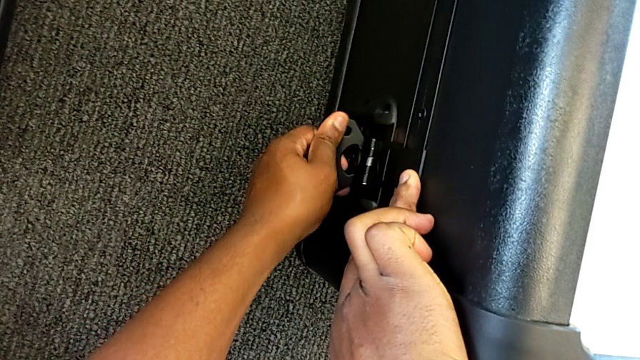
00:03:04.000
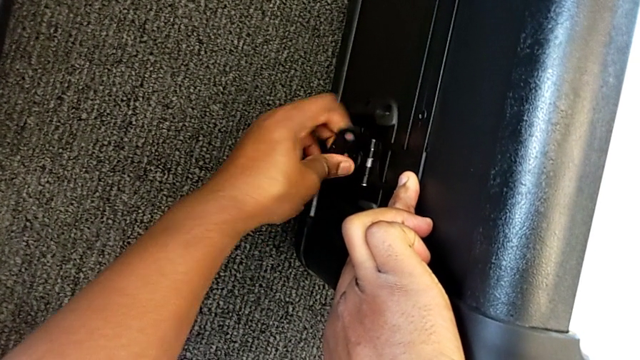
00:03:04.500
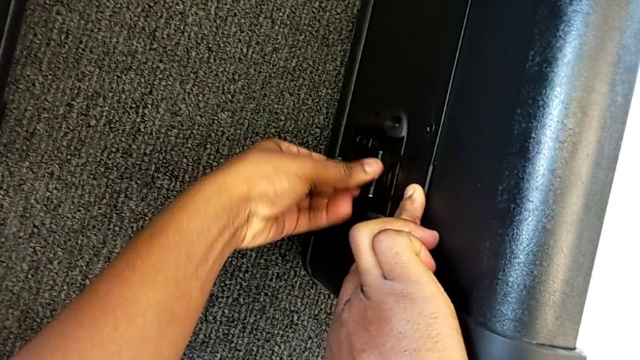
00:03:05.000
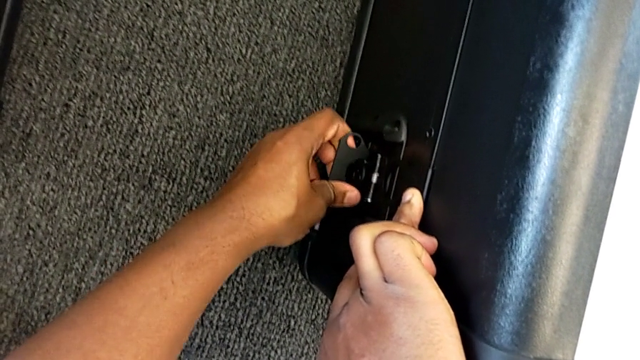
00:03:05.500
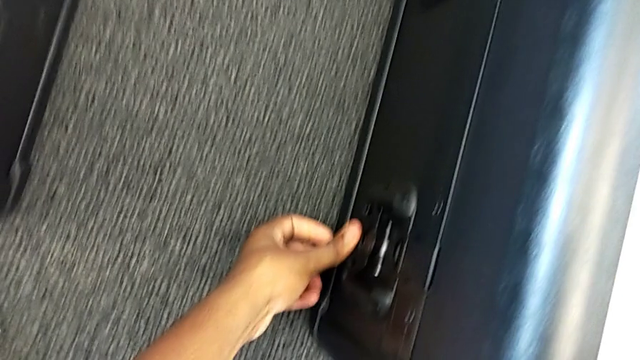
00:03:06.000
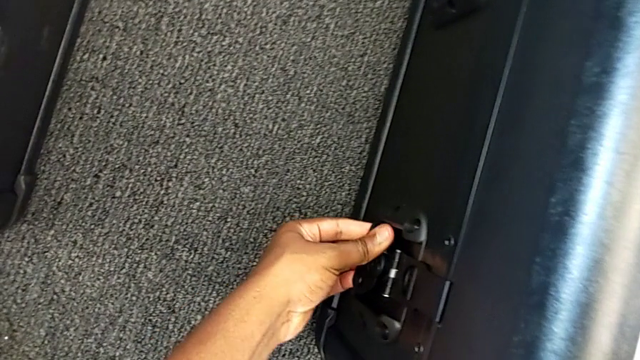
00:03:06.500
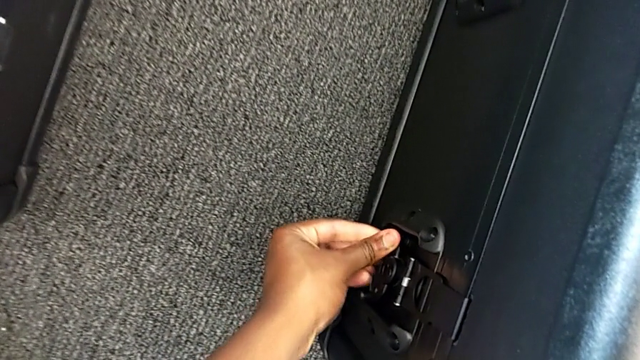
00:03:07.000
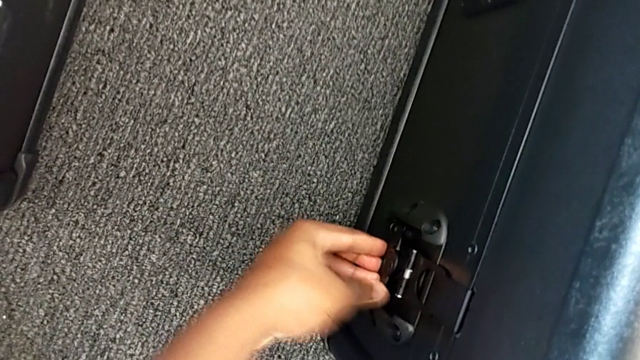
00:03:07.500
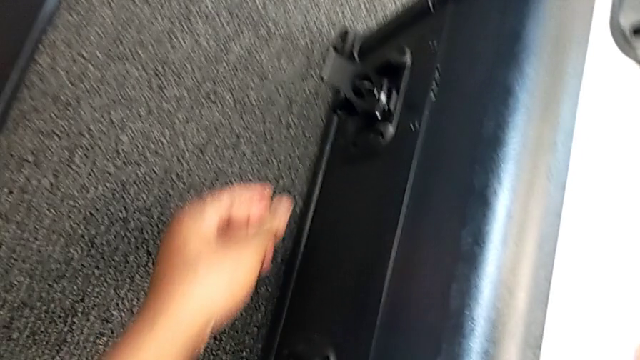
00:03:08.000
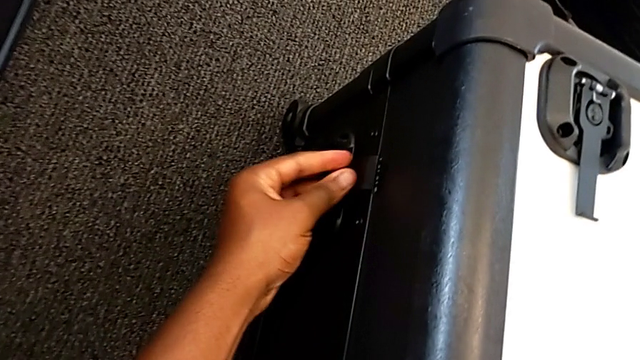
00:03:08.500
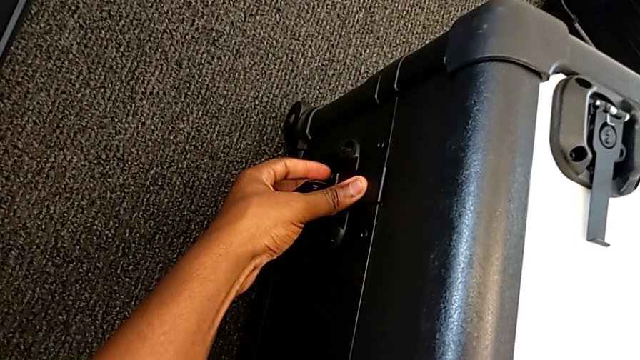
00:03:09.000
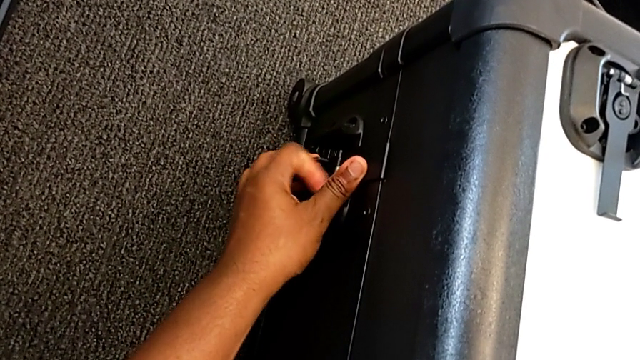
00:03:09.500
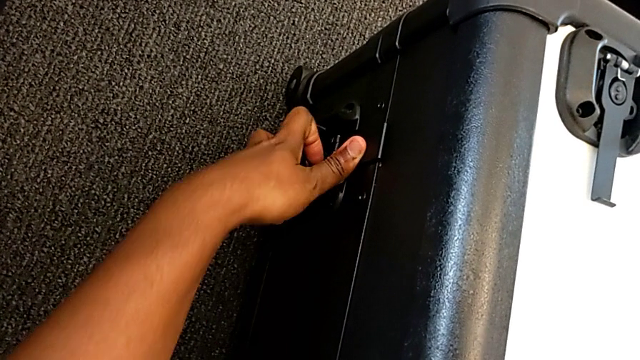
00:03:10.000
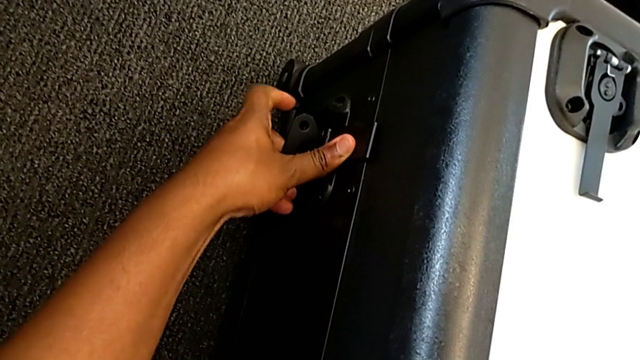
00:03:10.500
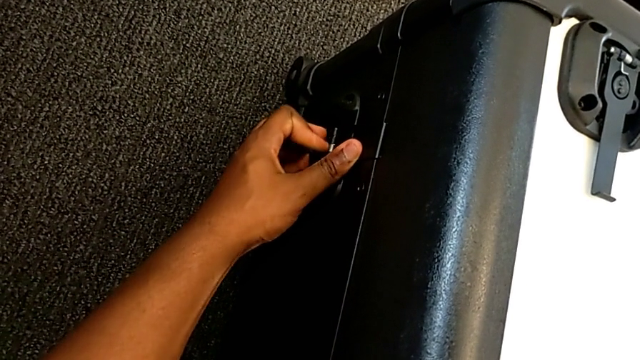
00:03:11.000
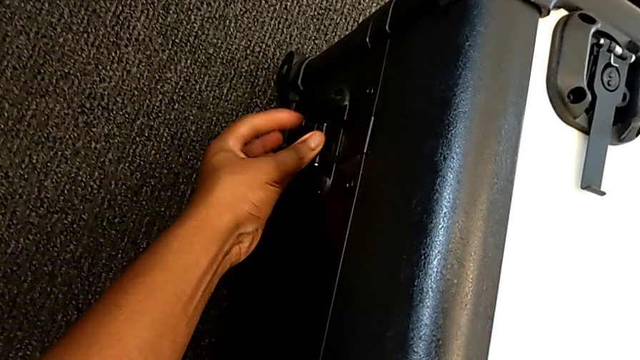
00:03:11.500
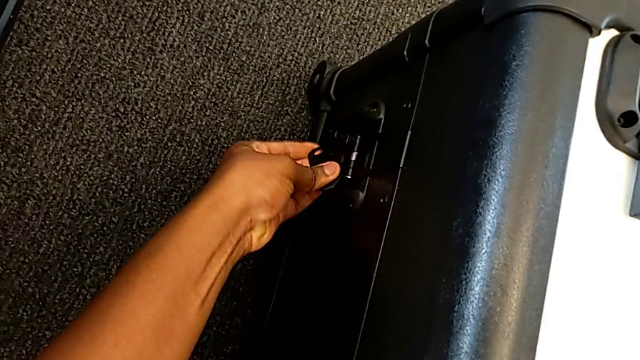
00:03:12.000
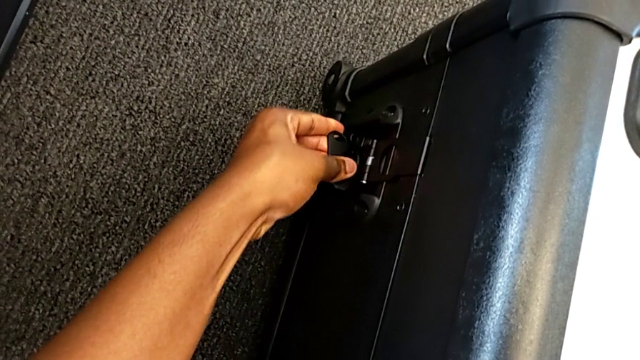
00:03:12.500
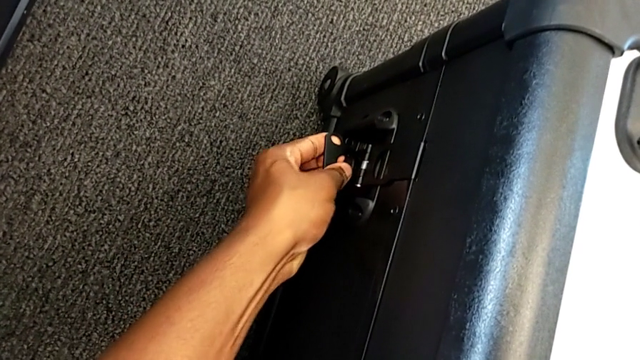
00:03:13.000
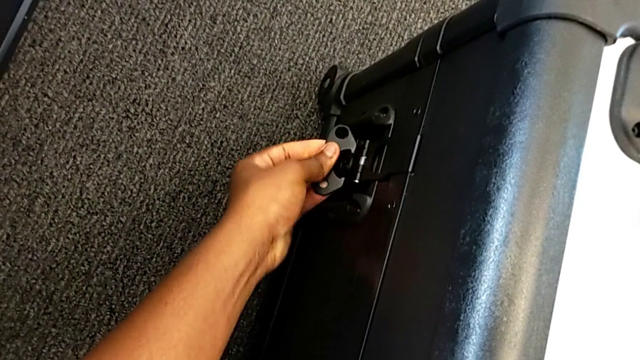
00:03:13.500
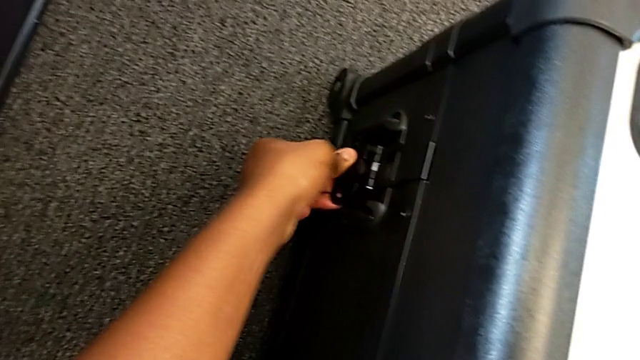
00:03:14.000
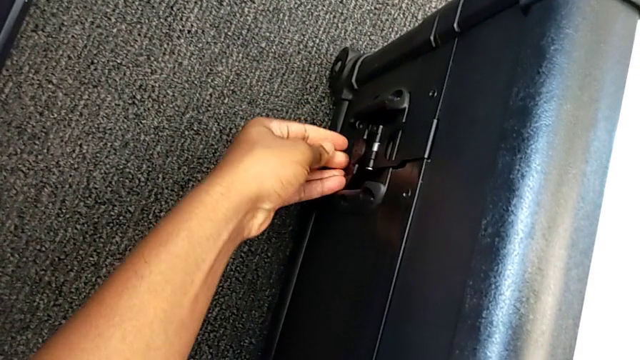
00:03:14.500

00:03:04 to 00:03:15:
The camera wearer is disassembling the laser scanner. They keep locking the battery box.

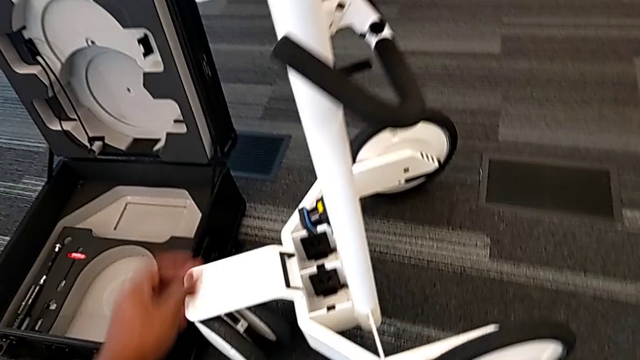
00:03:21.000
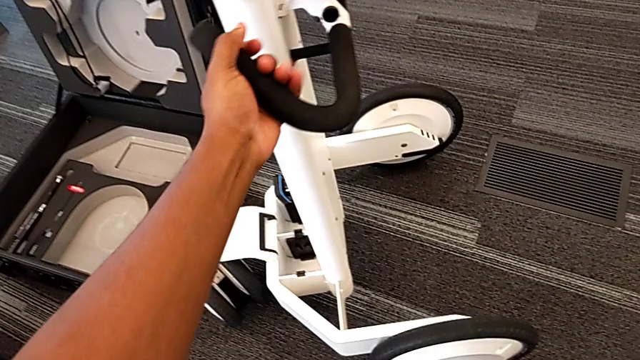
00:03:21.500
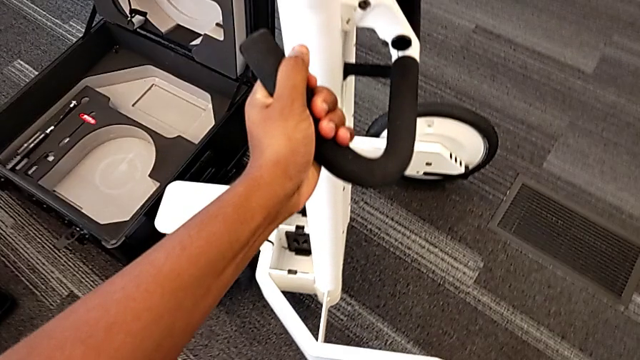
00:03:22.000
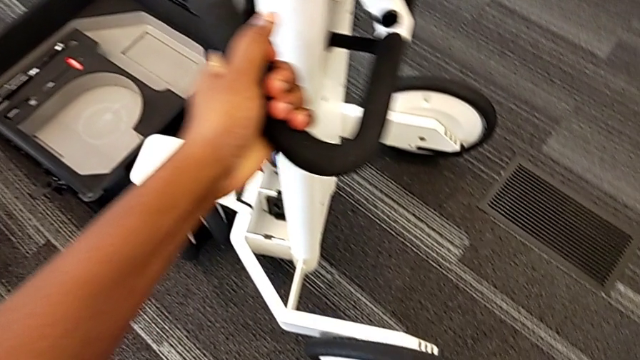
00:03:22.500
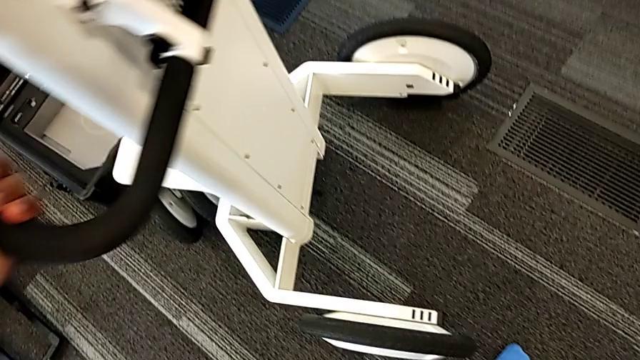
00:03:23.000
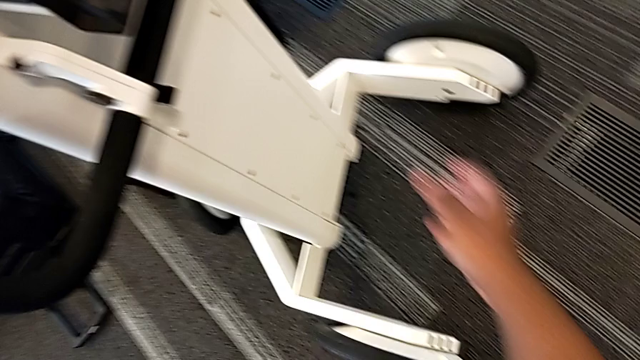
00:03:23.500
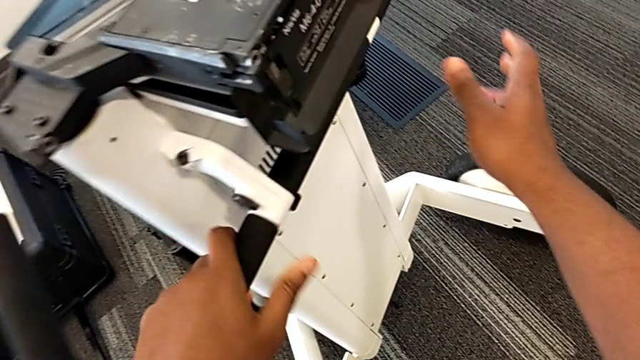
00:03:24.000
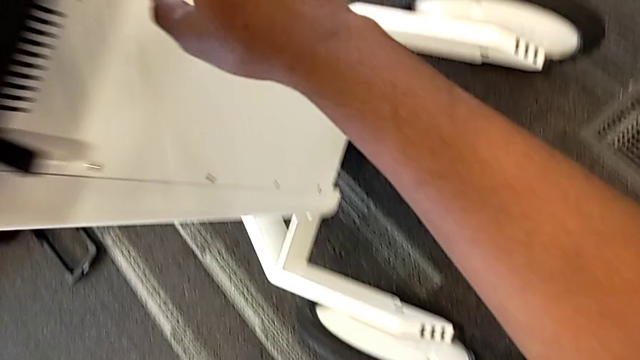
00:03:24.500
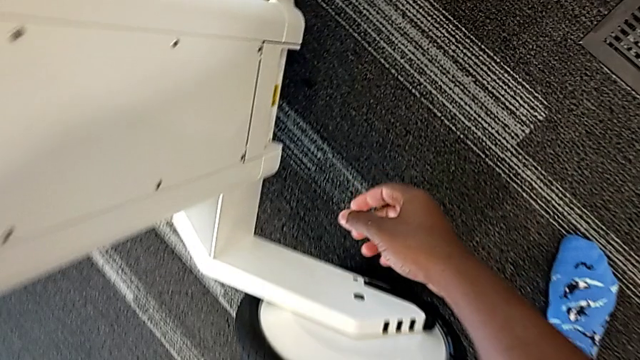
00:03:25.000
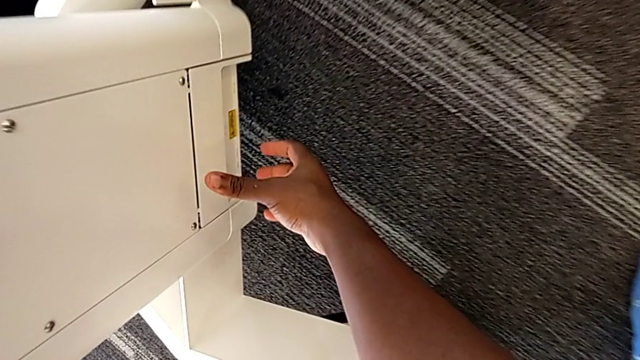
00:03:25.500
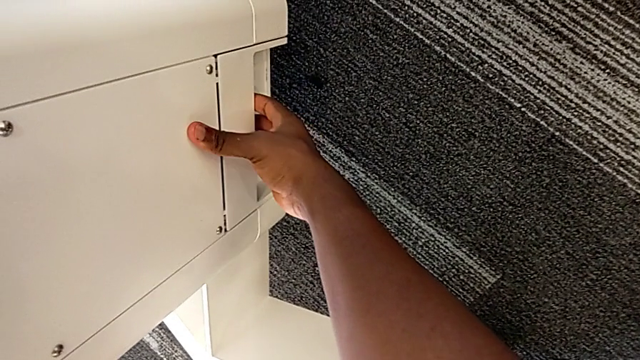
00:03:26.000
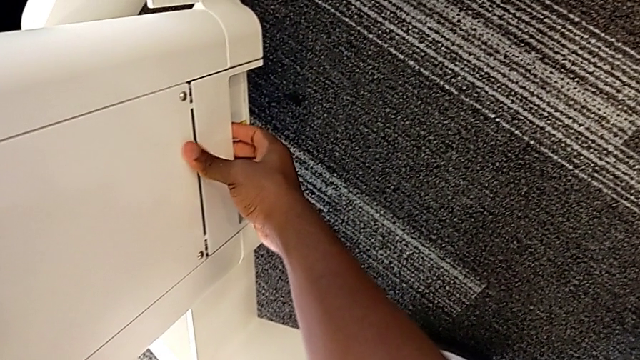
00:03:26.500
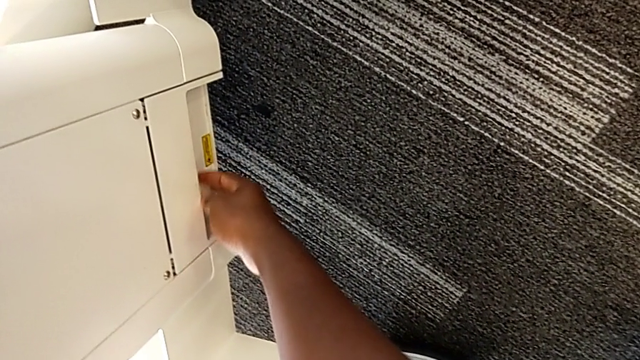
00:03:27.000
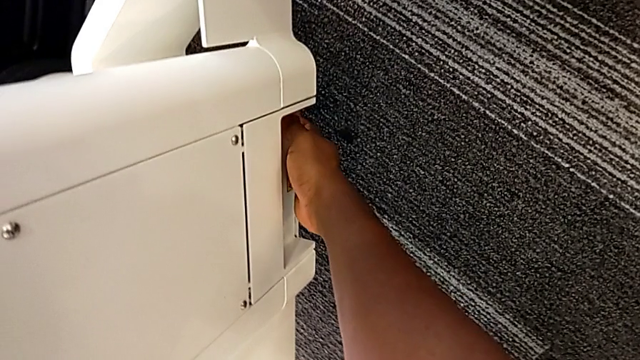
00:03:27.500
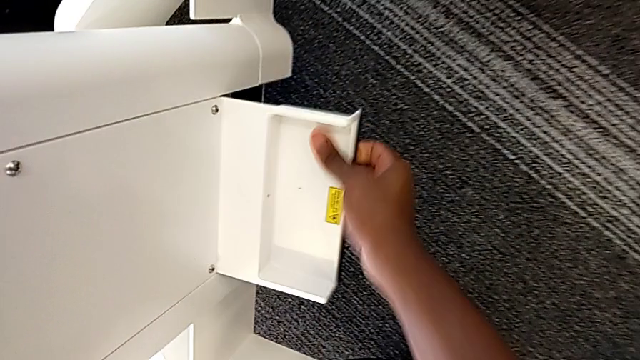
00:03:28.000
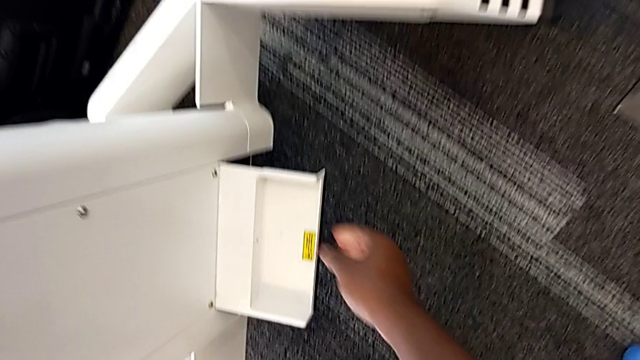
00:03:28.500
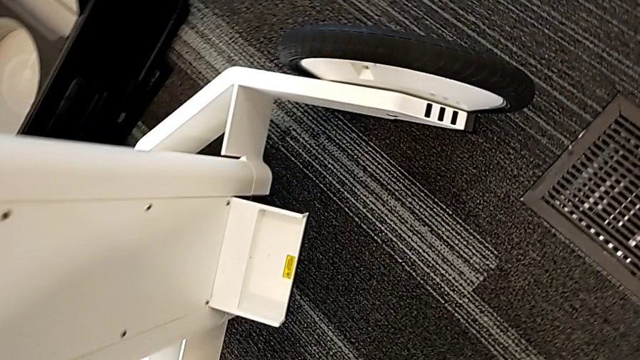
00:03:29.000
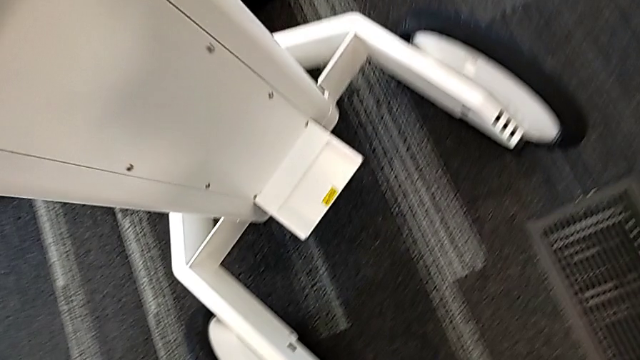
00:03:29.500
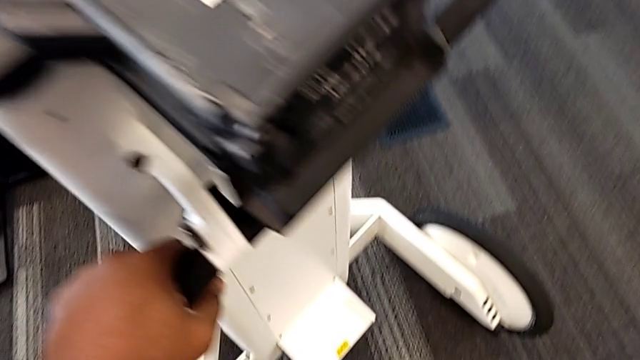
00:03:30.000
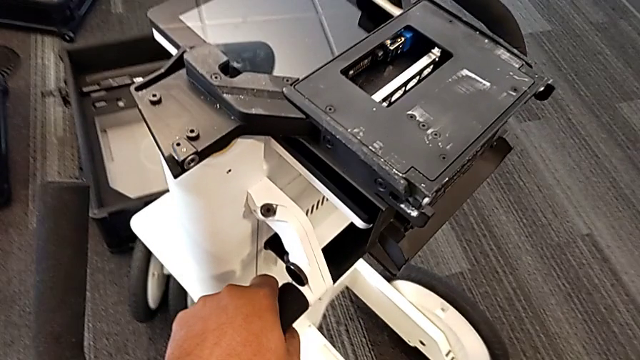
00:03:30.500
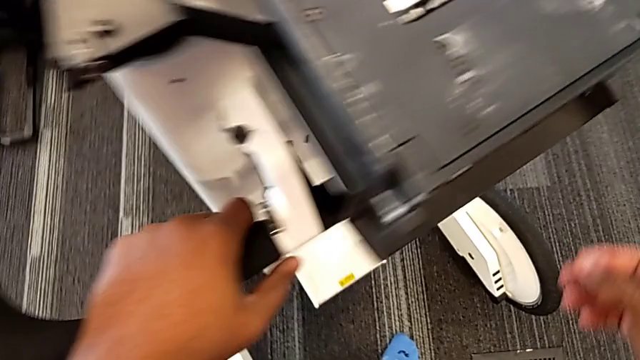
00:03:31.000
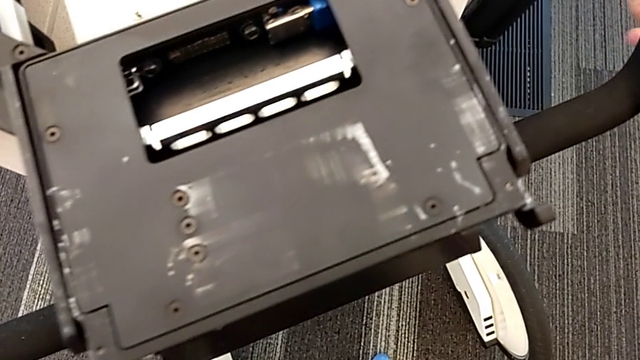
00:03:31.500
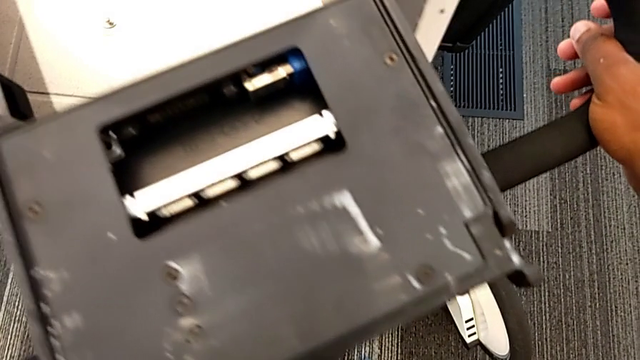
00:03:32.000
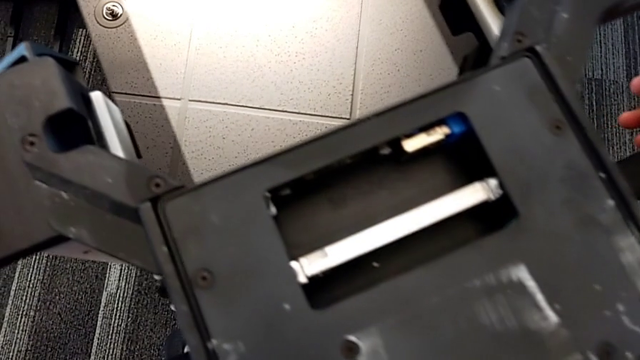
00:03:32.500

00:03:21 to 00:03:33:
The camera wearer is disassembling the base. They grab the base, inspect the M6 body and open the M6 body lock.
